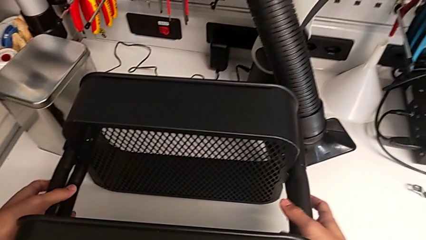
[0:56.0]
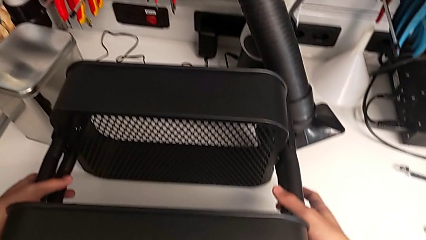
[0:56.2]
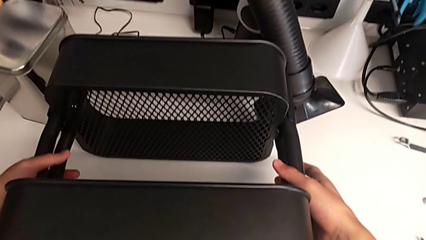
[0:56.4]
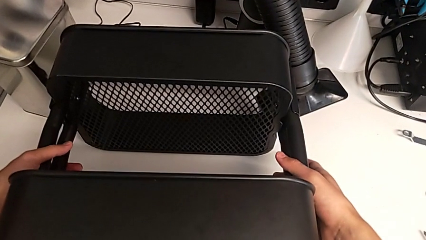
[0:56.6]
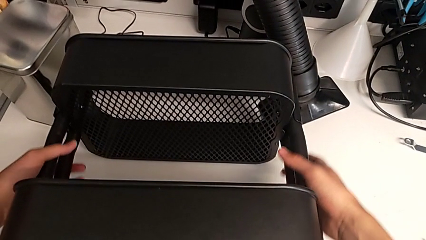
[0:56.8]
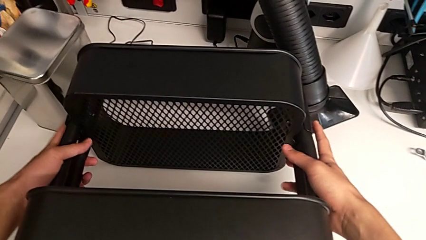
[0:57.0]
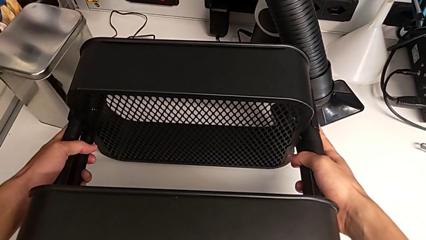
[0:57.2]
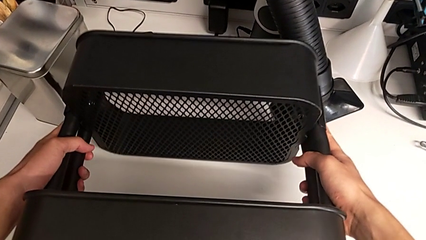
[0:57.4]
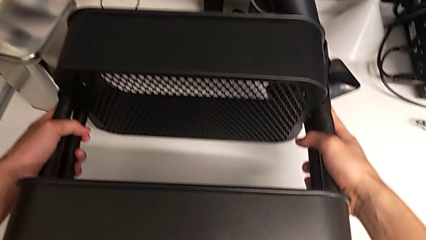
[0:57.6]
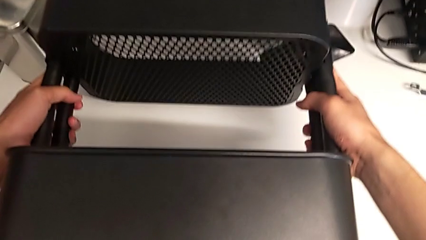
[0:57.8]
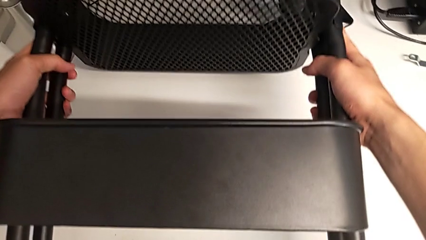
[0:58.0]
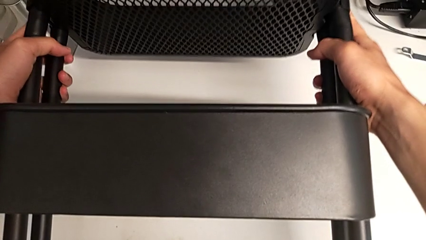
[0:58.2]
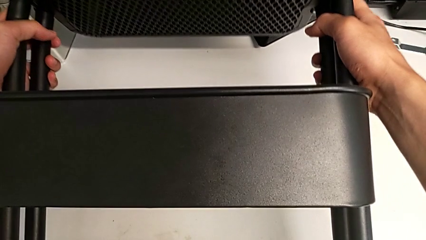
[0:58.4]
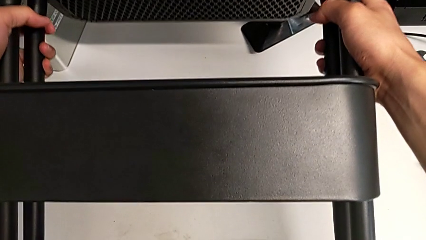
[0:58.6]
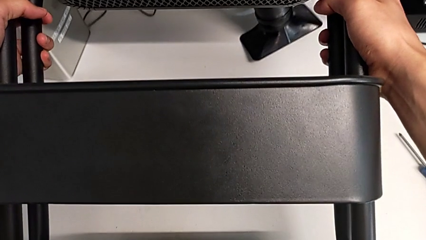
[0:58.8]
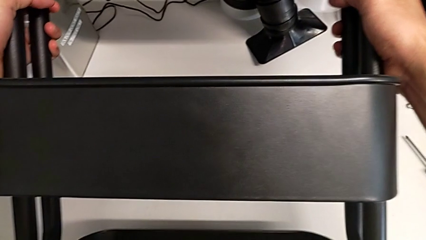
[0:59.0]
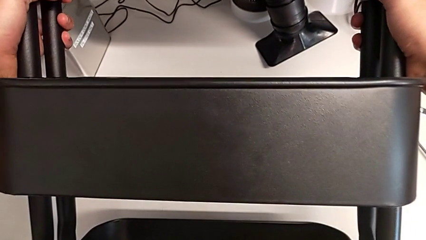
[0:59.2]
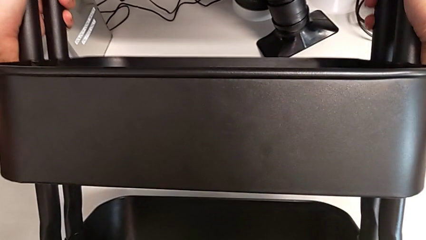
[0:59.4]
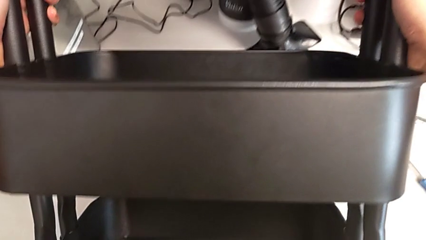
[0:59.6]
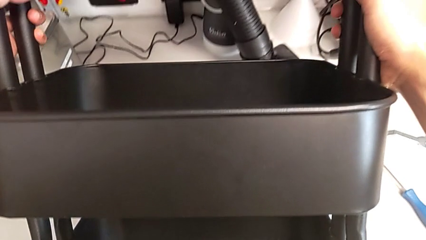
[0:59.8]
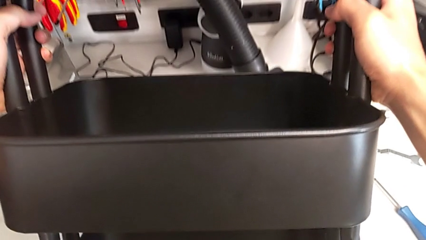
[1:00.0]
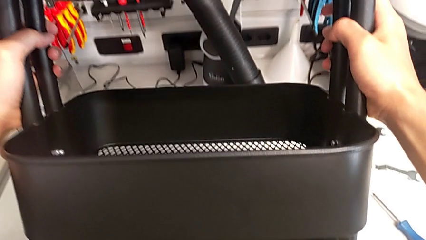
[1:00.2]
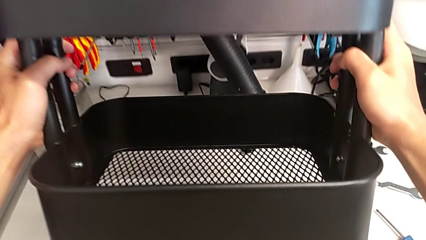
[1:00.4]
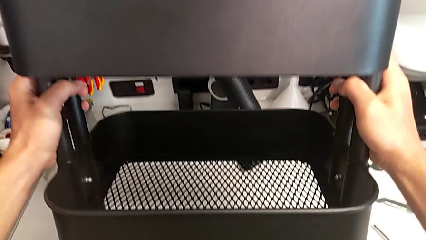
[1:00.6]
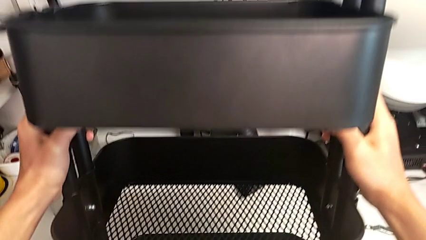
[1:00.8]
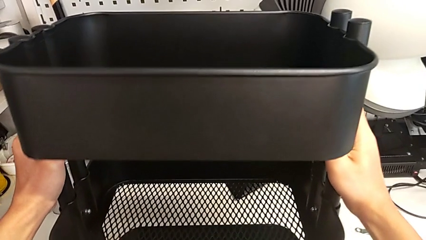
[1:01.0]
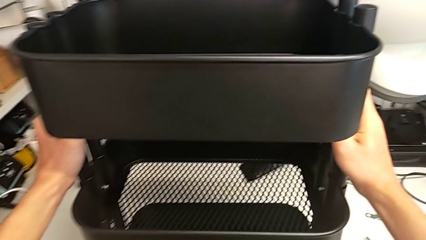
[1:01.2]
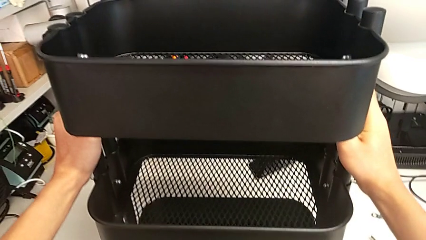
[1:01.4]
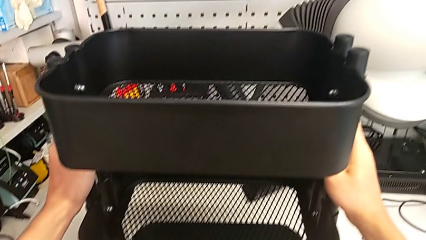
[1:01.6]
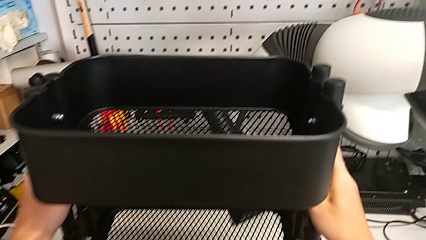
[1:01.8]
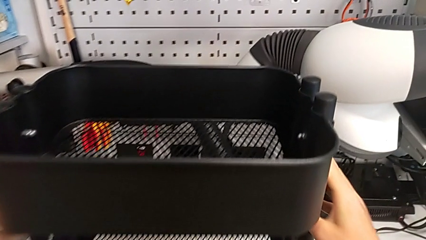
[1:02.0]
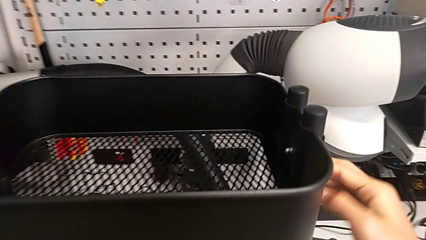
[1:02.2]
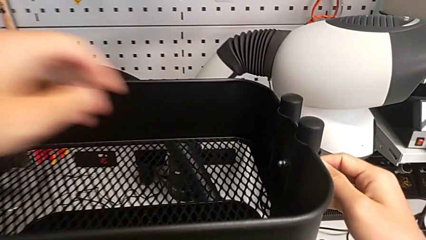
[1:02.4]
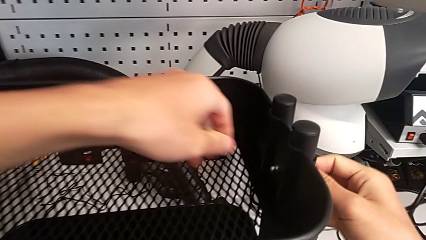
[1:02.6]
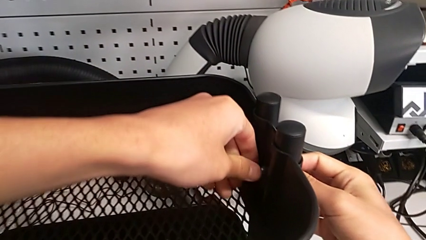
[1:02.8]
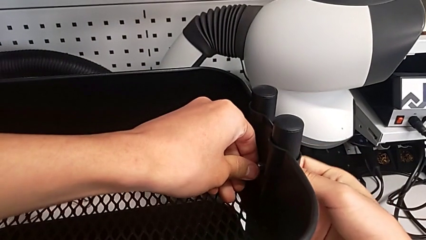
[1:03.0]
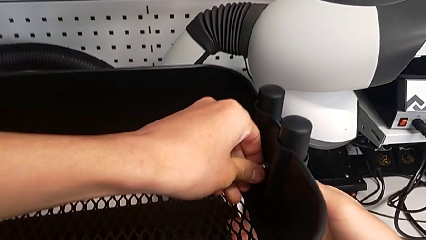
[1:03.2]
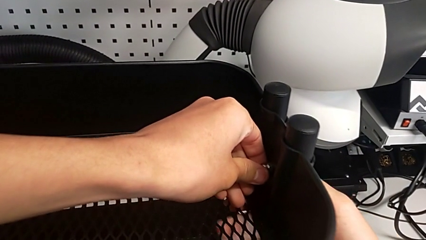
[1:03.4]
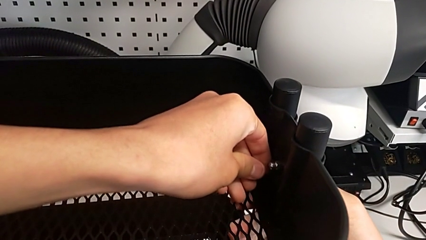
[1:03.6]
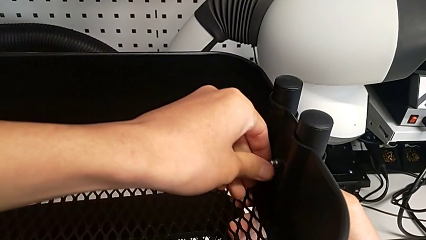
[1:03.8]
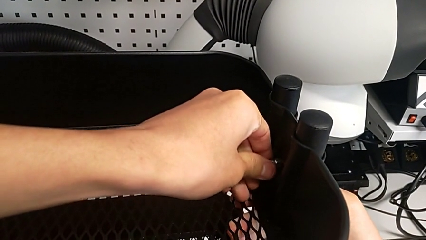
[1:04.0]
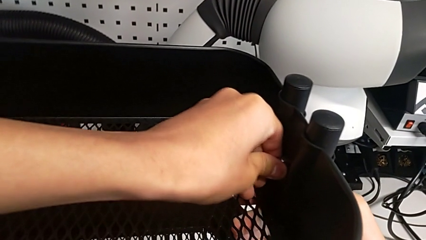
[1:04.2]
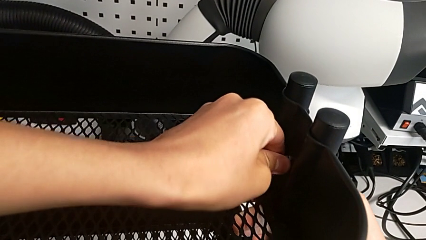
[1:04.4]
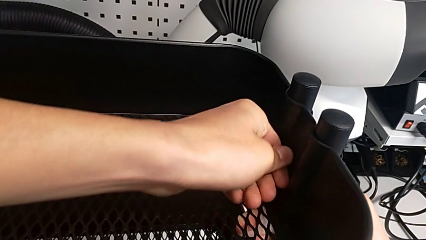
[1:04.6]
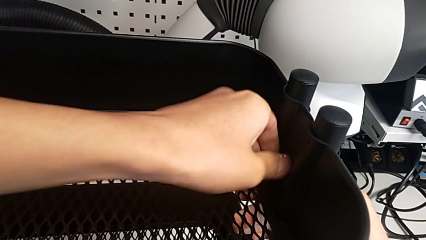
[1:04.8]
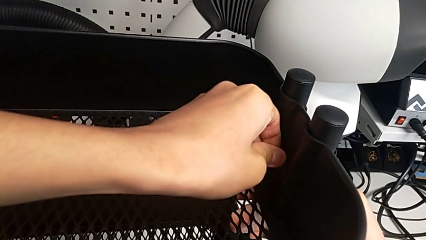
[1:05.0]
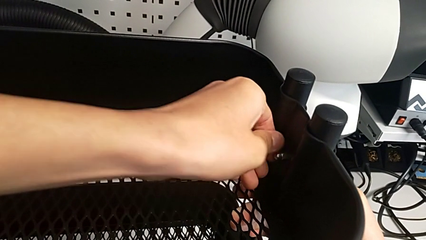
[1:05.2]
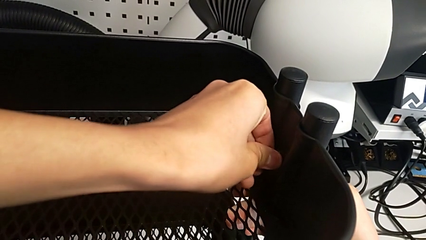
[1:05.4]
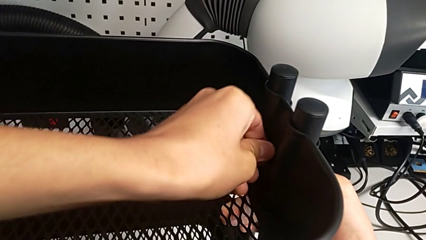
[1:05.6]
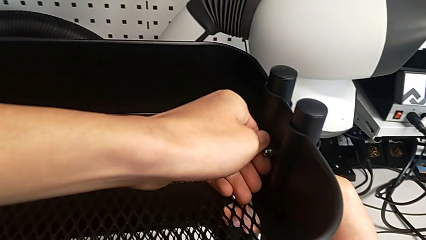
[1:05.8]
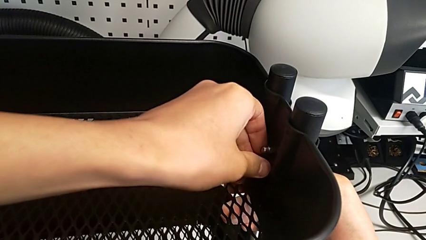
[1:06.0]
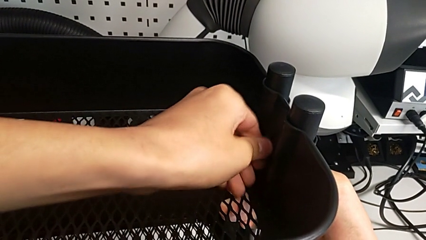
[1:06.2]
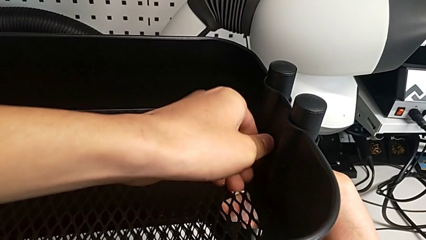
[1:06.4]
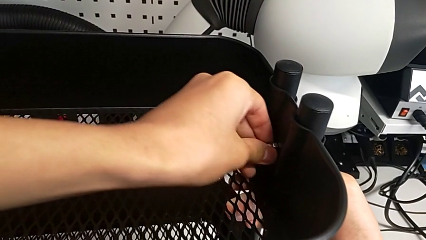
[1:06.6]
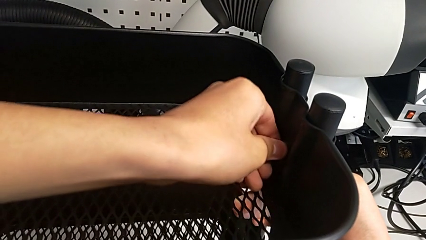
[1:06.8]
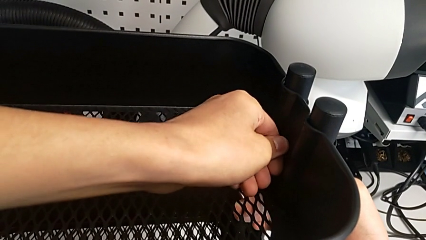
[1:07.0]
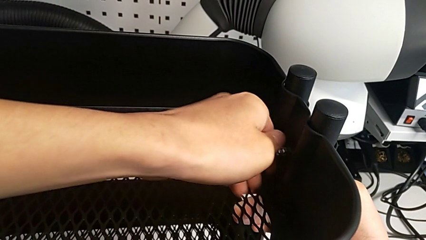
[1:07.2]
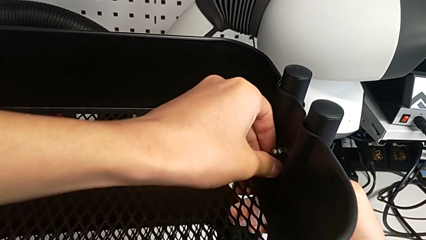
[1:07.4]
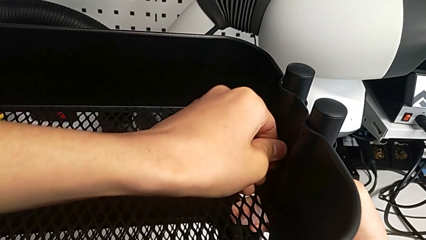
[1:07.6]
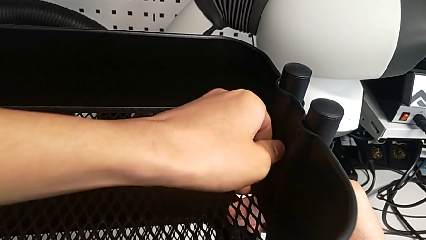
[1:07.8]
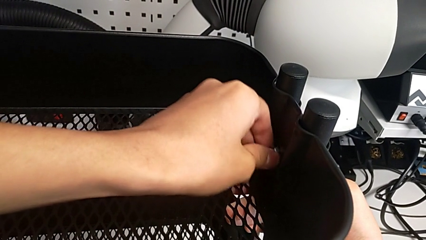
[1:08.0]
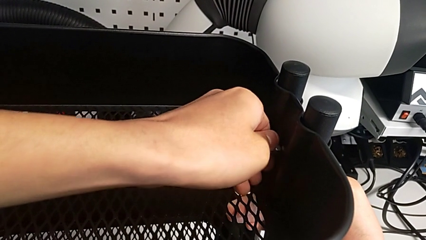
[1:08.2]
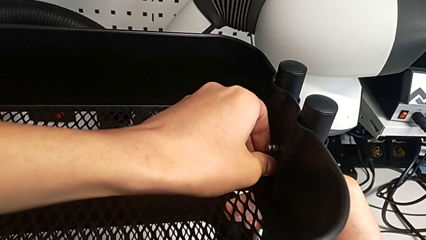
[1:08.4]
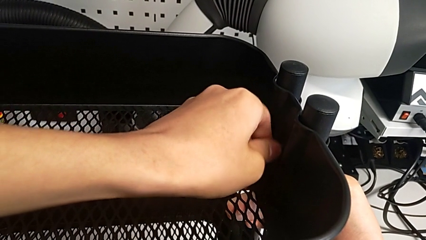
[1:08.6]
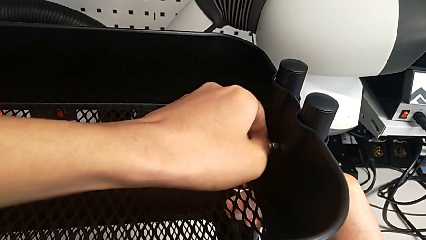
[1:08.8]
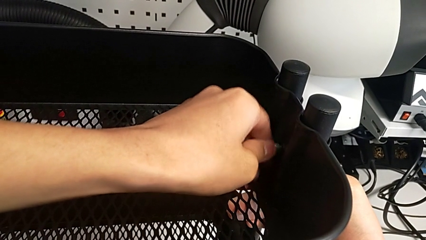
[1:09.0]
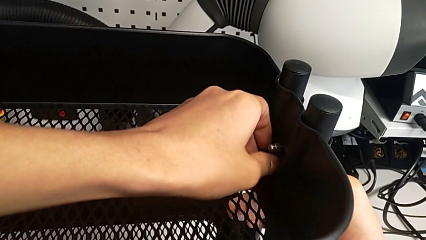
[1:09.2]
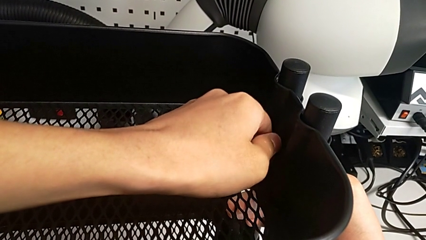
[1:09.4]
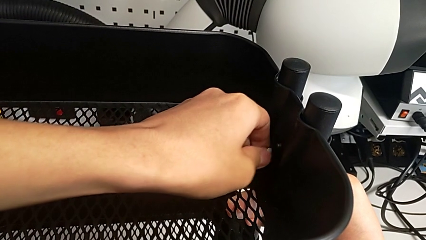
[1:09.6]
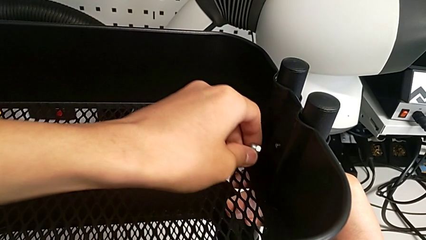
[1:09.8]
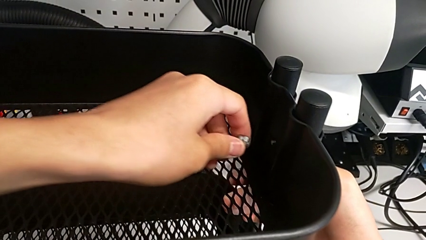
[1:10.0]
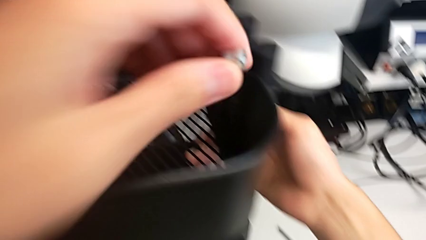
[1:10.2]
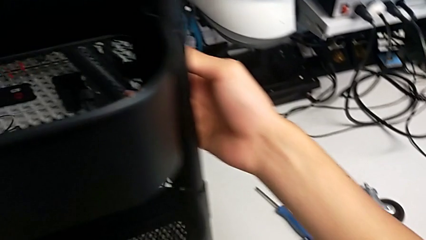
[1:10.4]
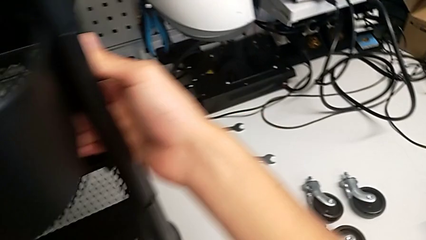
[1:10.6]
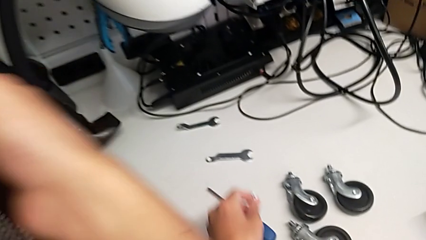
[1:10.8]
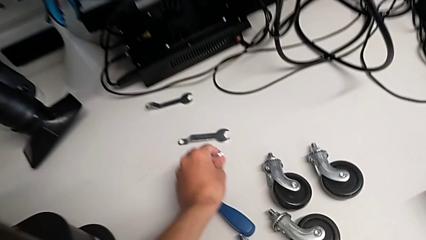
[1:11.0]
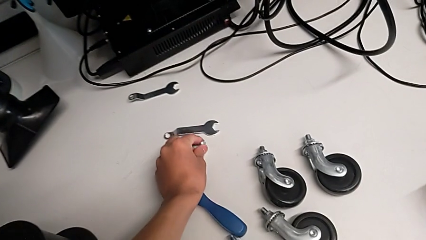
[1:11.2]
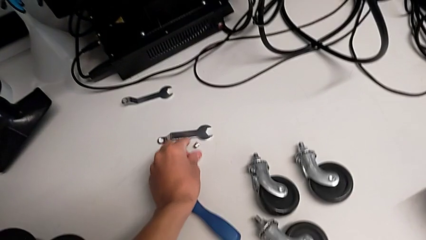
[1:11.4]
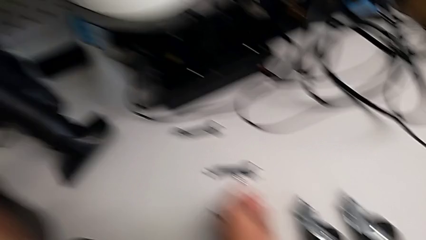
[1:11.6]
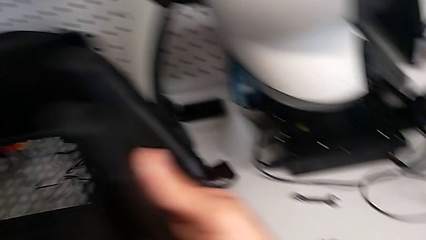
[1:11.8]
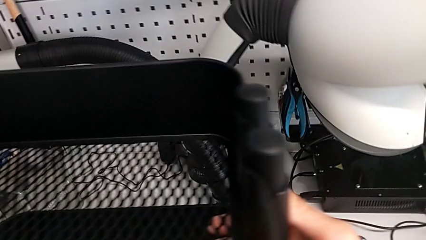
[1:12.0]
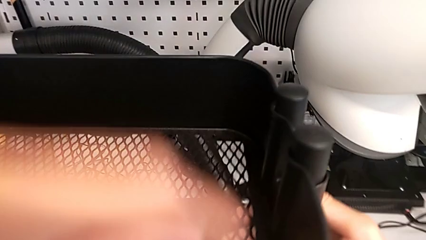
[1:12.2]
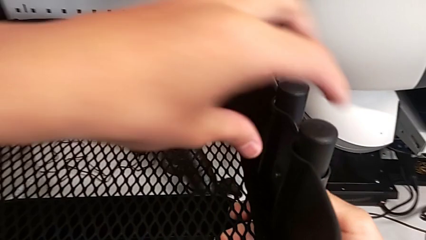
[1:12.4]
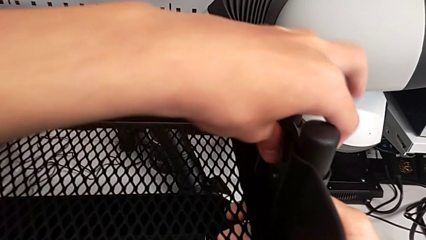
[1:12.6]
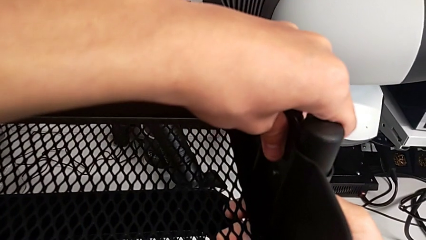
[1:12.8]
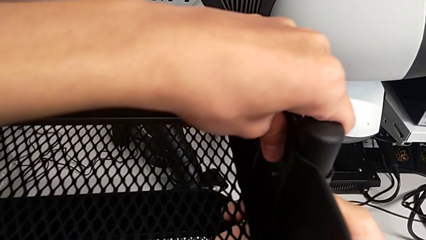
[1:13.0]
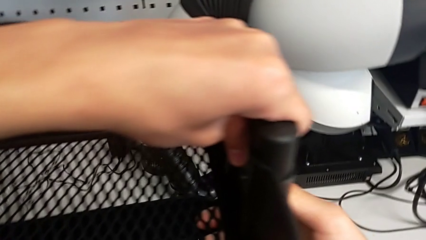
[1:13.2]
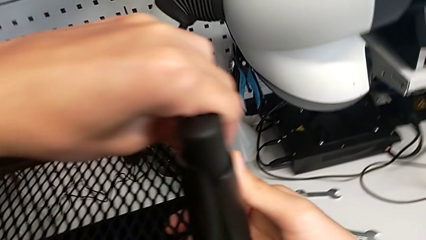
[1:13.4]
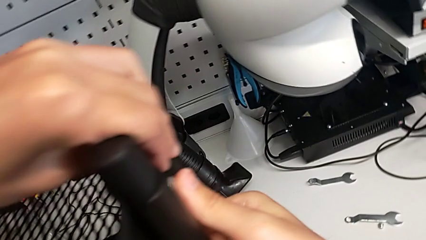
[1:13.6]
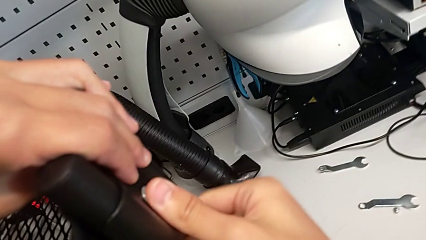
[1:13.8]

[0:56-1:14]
The camera wearer is disassembling the top grid tray. They grab the black utility cart and flip it. They touch the first hexagon cap nut, unscrew it, withdraw it and drop it. They hold the utility cart.
